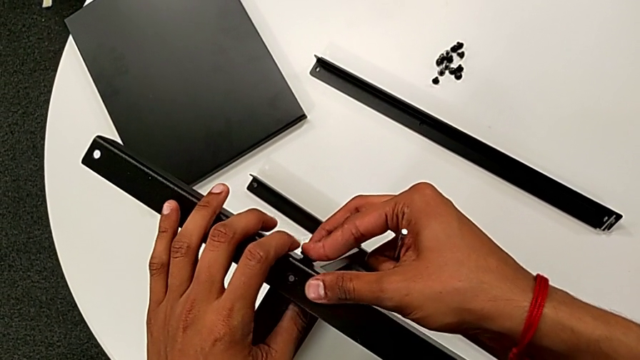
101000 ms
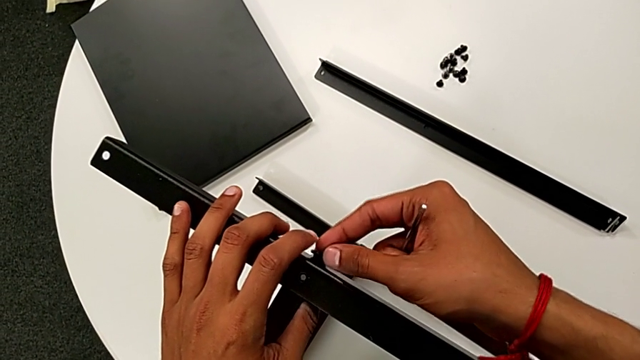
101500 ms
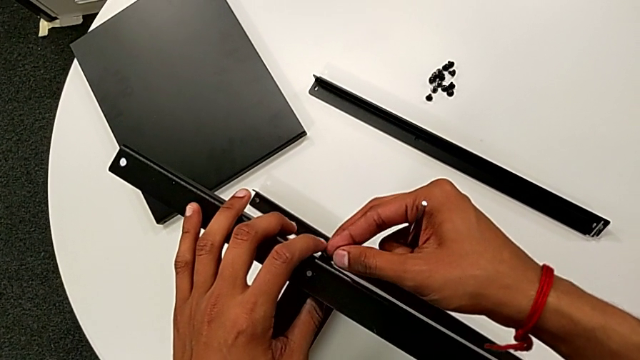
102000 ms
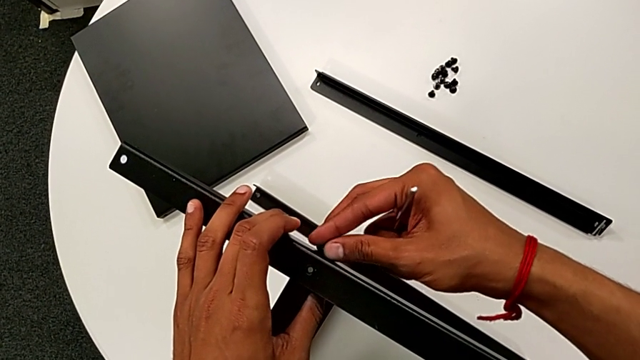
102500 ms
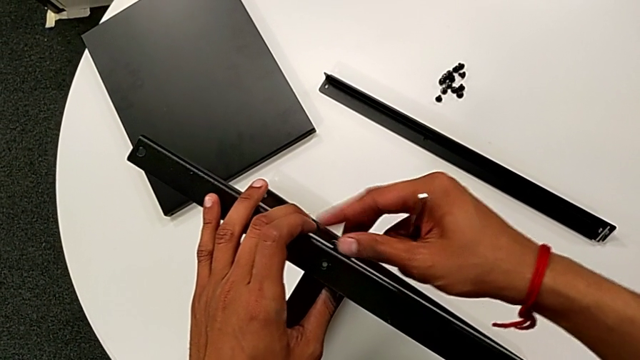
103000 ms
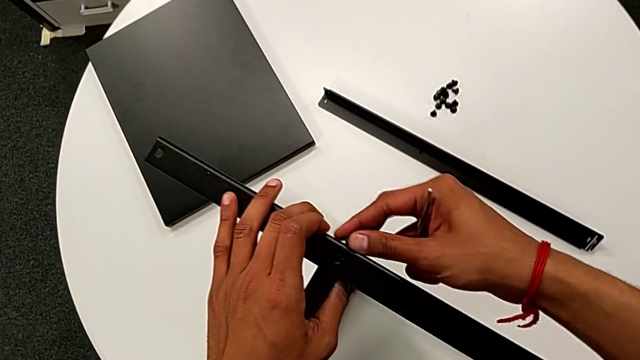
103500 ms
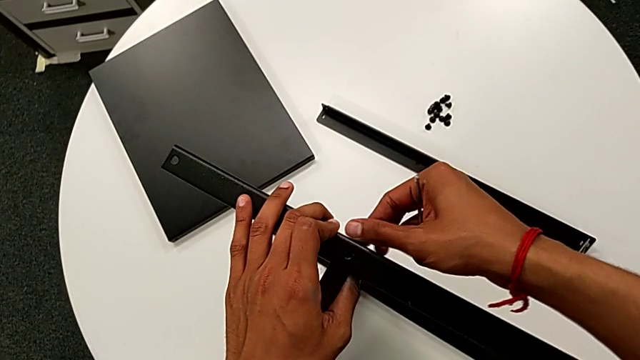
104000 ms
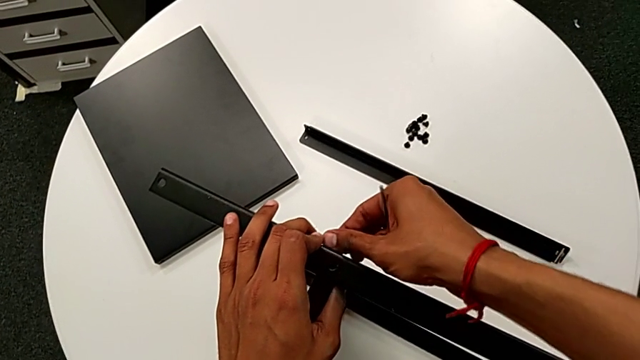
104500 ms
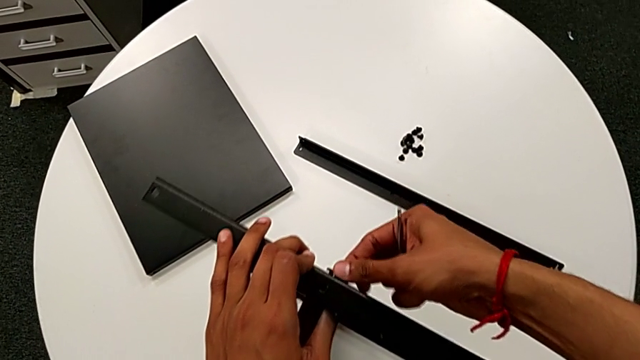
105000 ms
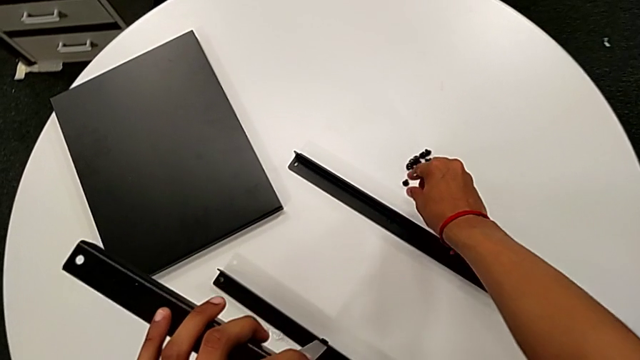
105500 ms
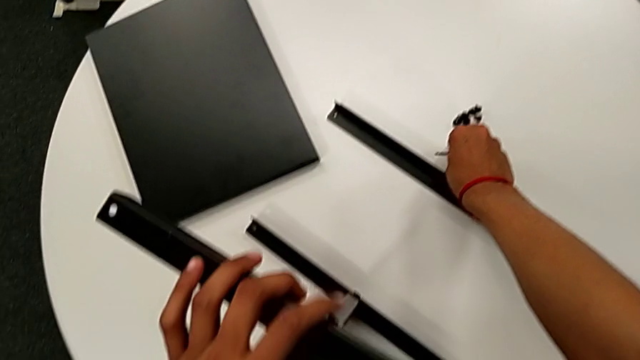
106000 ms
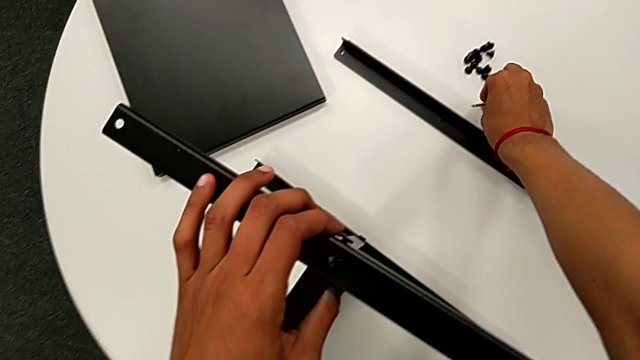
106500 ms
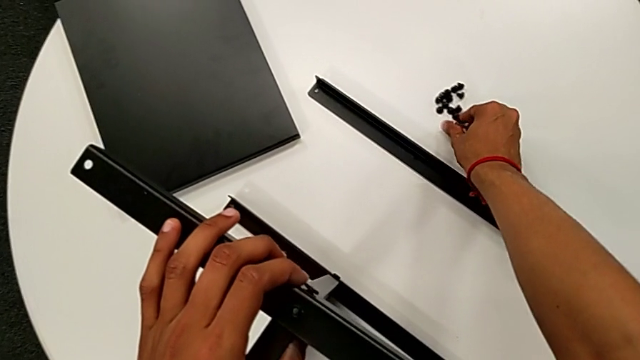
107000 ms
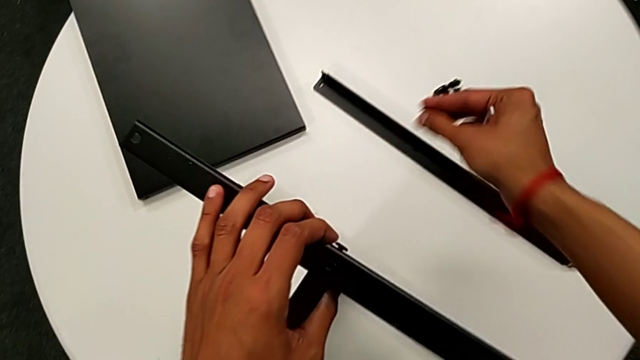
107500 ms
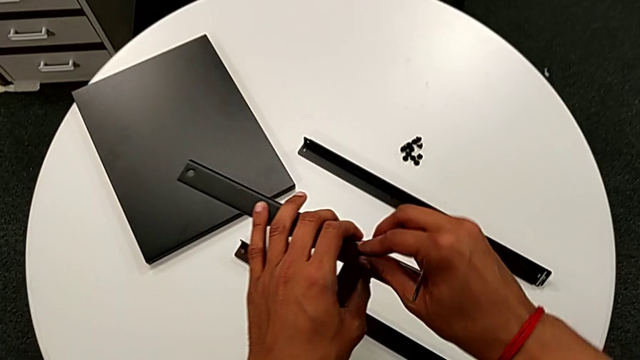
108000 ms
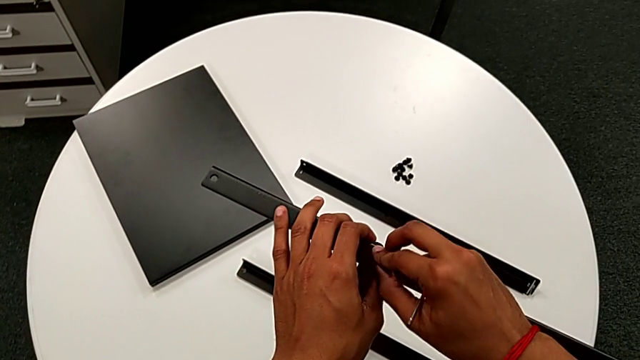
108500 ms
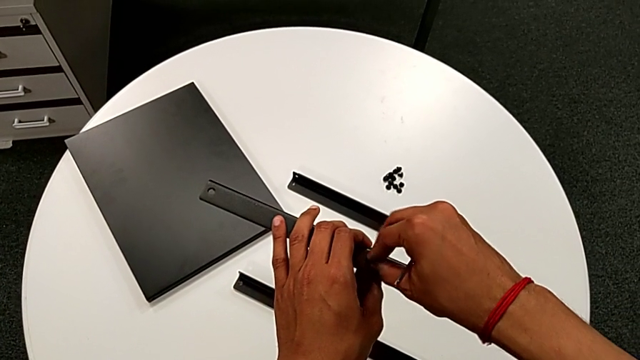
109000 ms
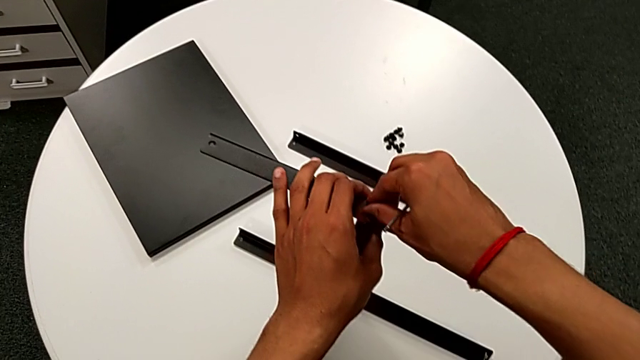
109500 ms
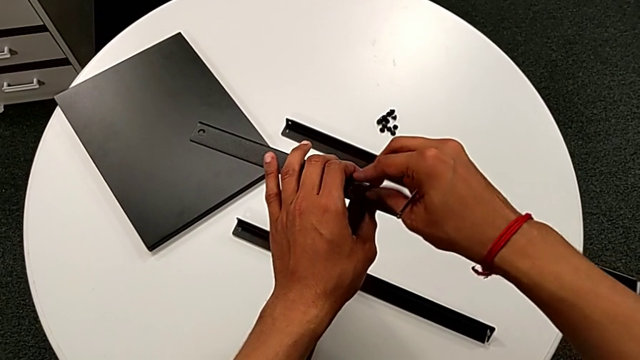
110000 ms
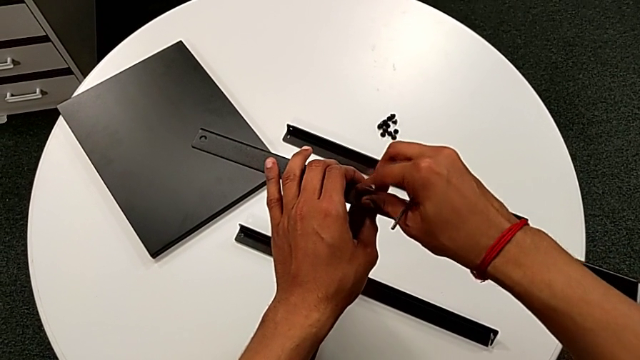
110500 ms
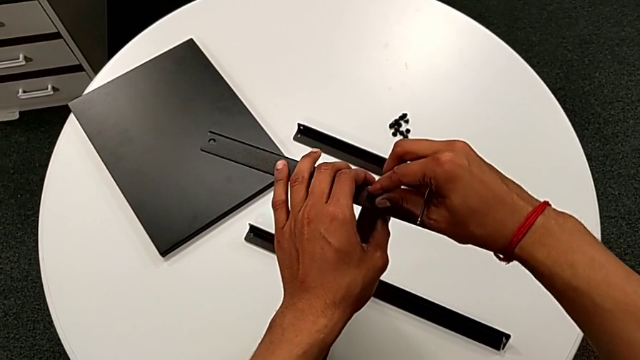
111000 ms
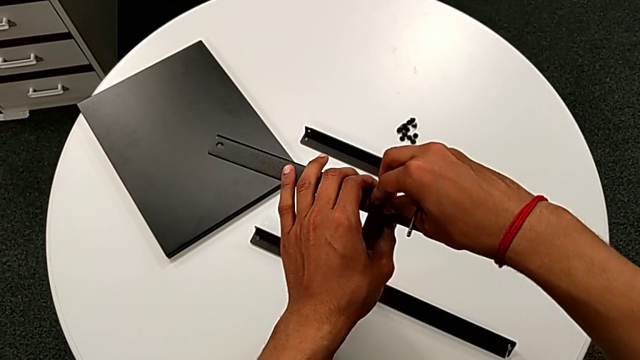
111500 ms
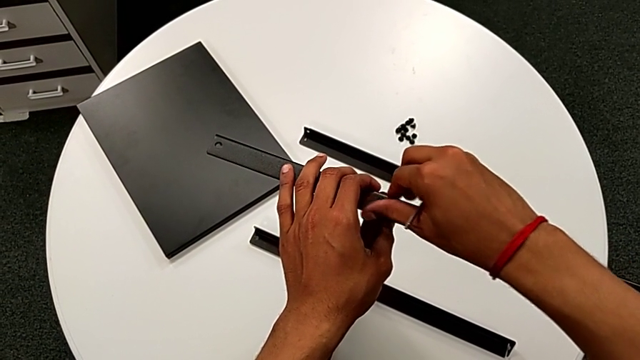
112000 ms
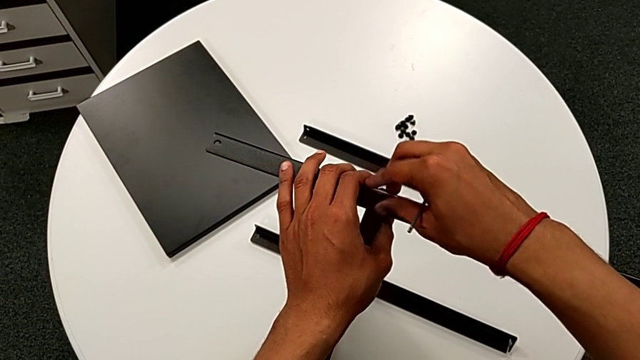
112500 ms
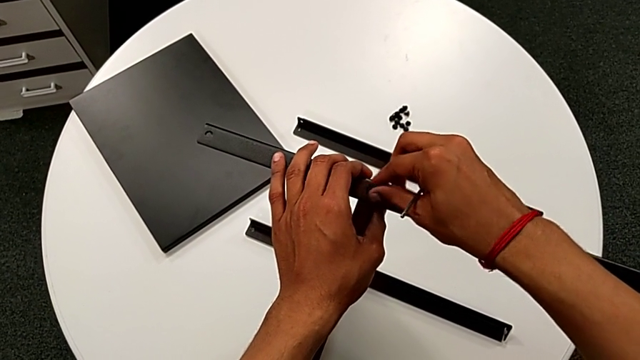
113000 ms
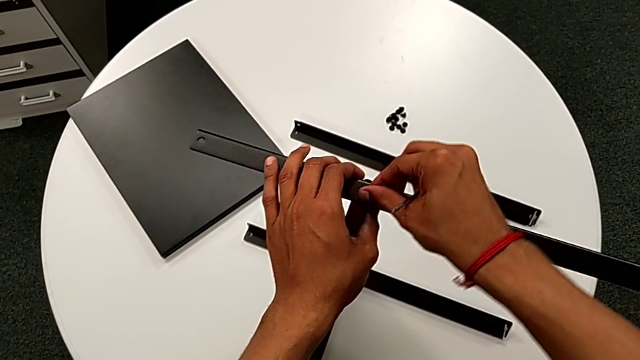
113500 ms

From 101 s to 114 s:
The camera wearer is assembling the second leg to the middle shelf. They screw the hex socket head, approach it, grab it, approach the nightstand, insert the hex socket head and screw it.

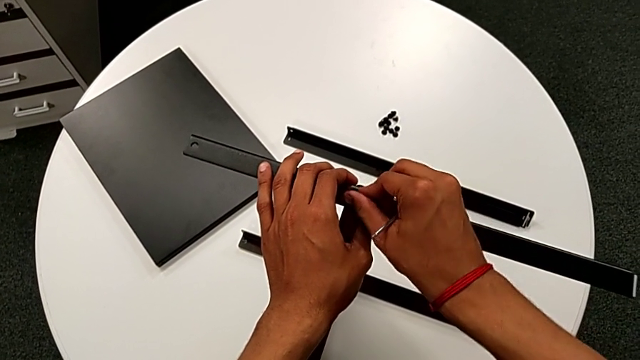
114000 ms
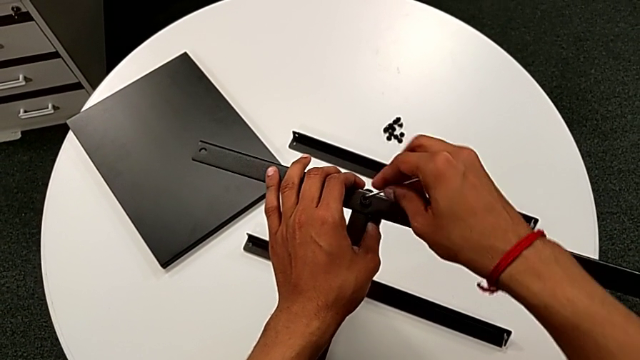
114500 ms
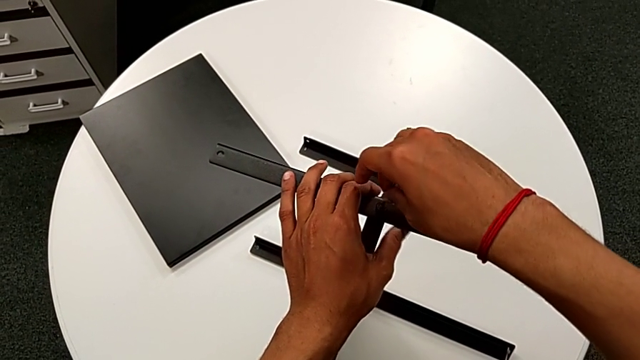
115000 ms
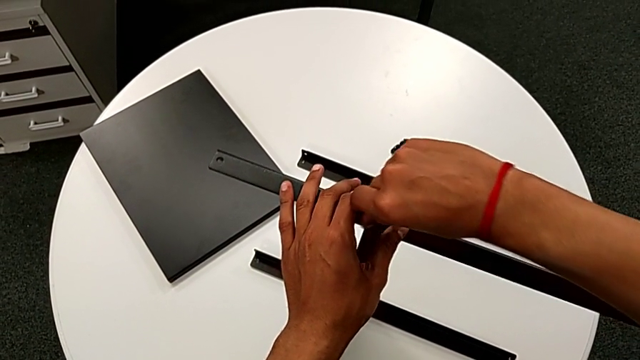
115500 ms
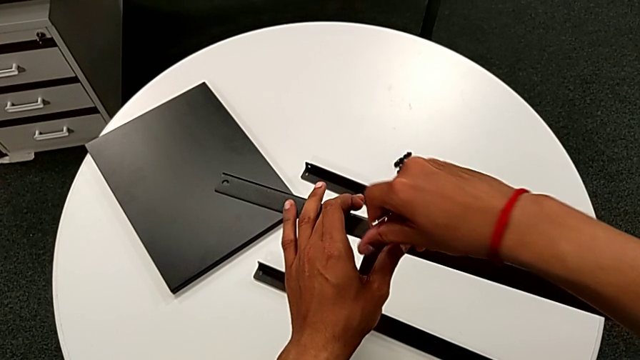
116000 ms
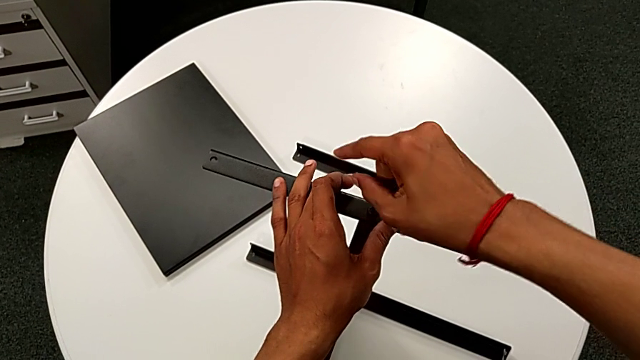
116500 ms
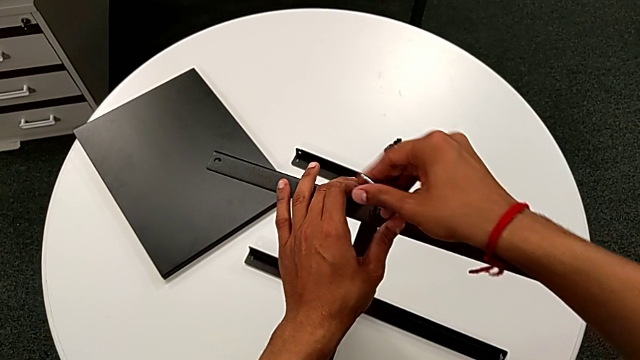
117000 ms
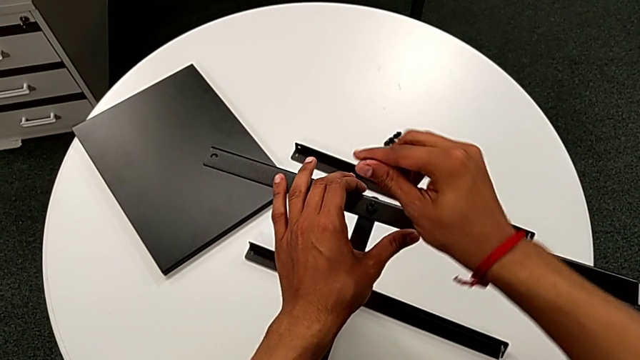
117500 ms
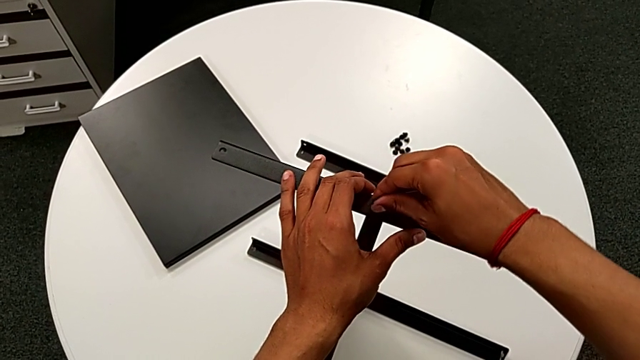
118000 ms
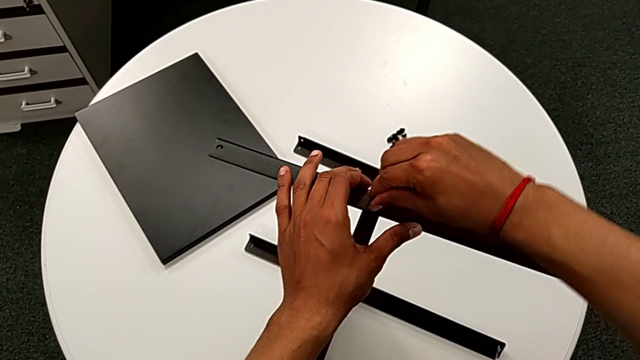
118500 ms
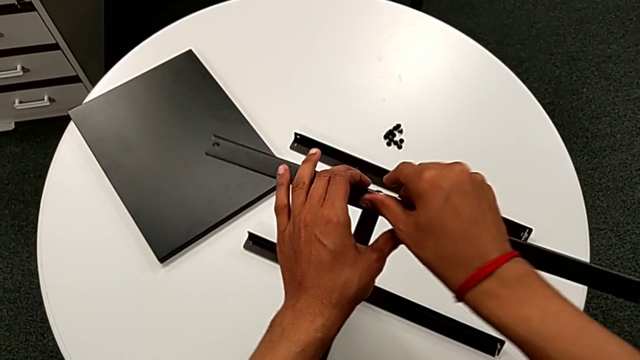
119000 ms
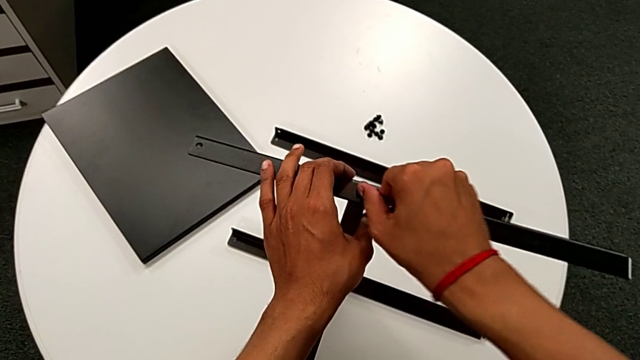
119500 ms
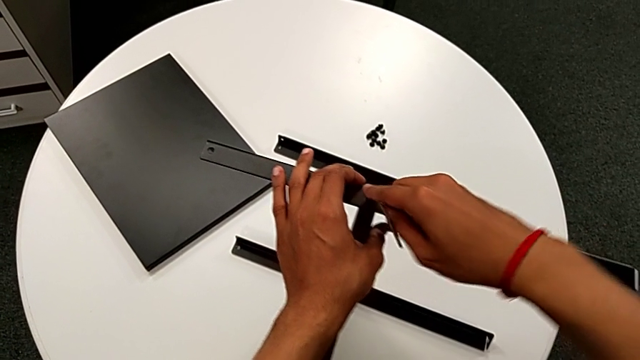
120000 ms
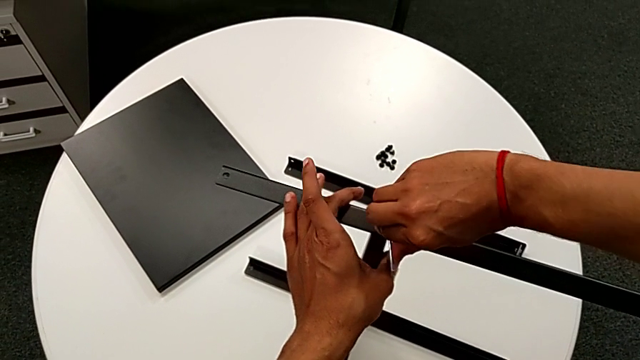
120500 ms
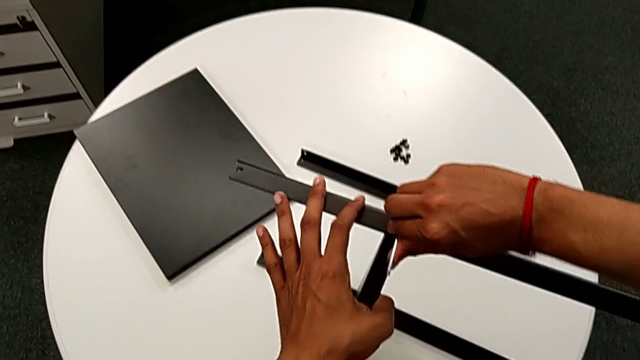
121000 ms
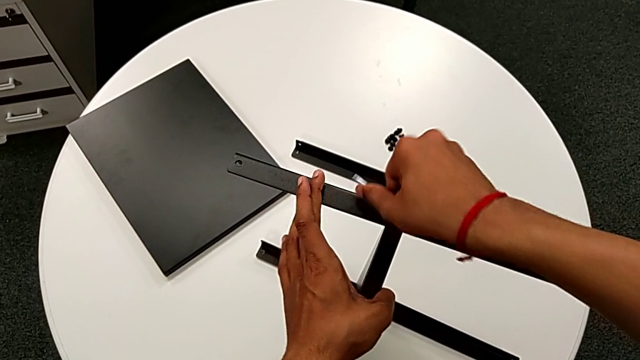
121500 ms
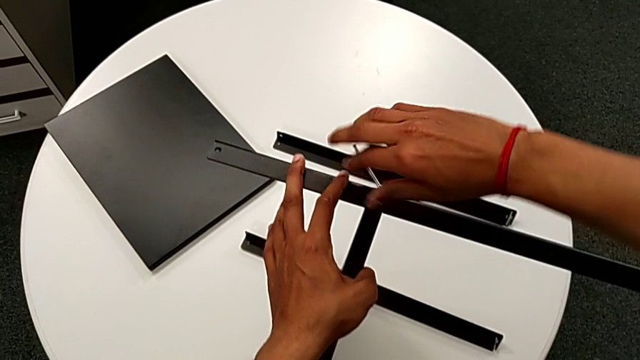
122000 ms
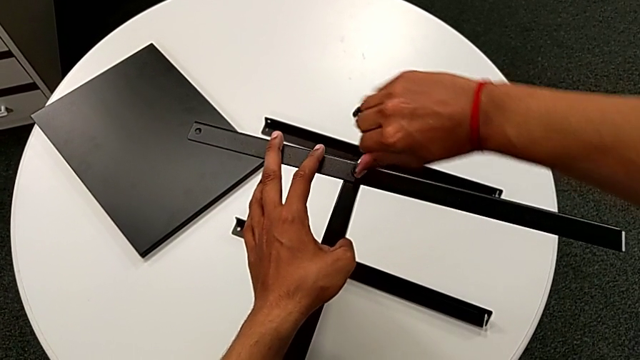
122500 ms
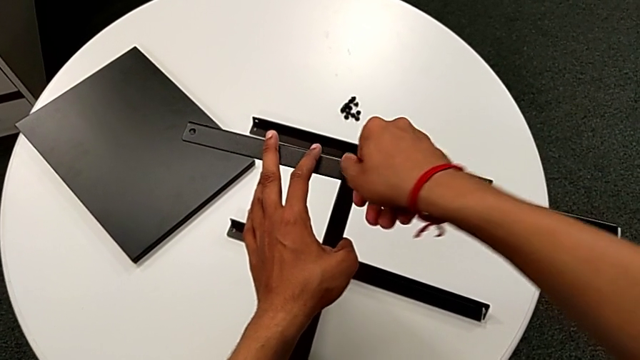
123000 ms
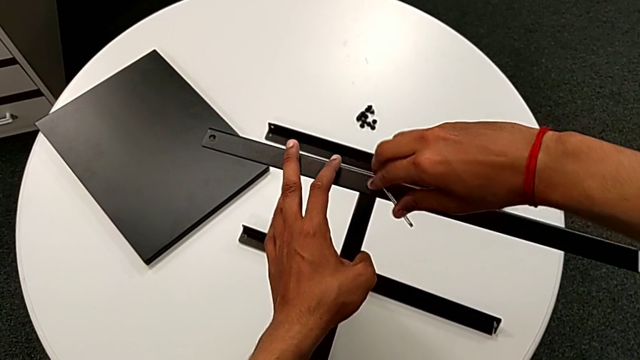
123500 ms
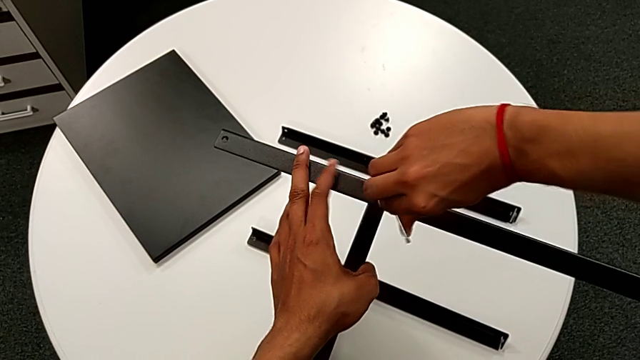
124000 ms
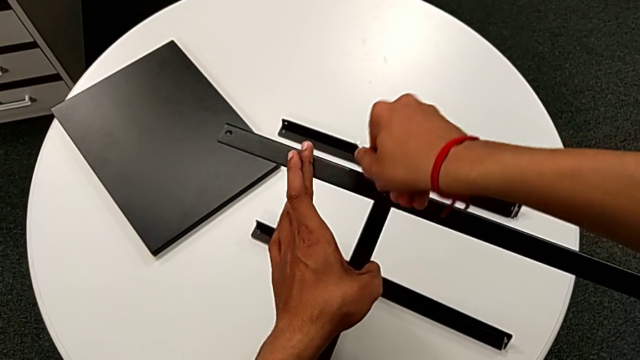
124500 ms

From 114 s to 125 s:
The camera wearer is assembling the second leg to the middle shelf. They insert the Allen wrench, screw the hex socket head, rotate the Allen wrench, insert it and begin to screw the hex socket head.
